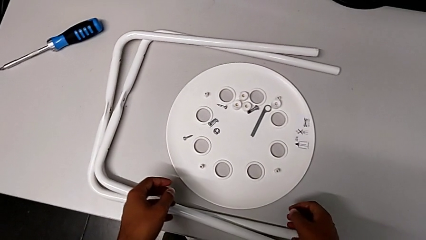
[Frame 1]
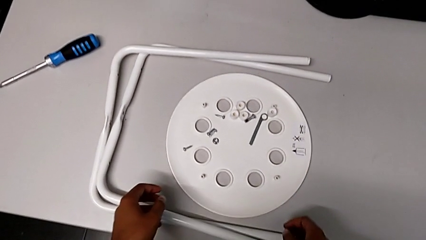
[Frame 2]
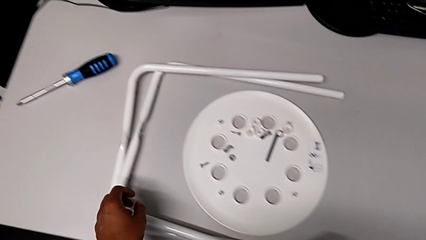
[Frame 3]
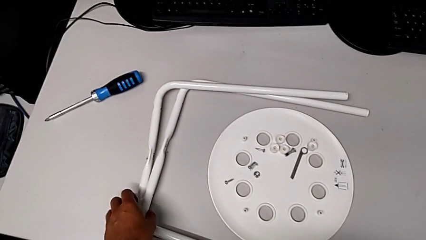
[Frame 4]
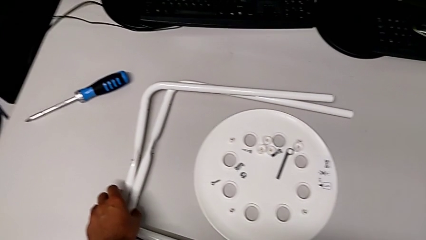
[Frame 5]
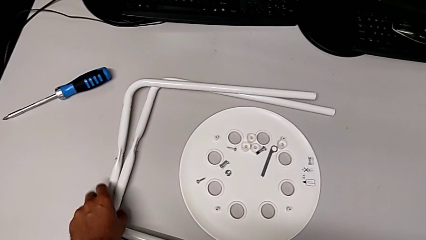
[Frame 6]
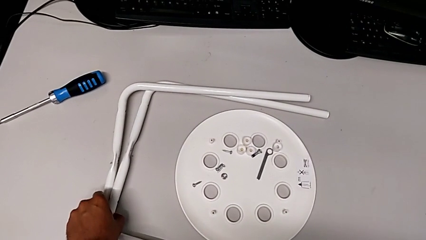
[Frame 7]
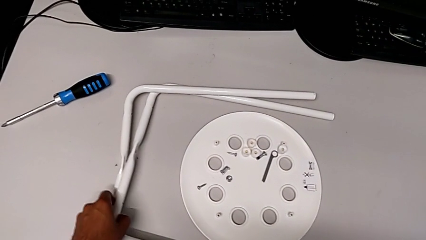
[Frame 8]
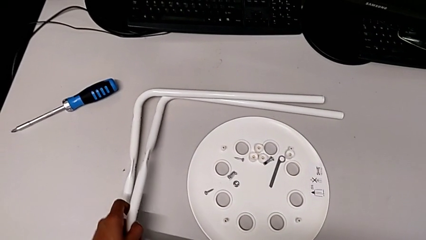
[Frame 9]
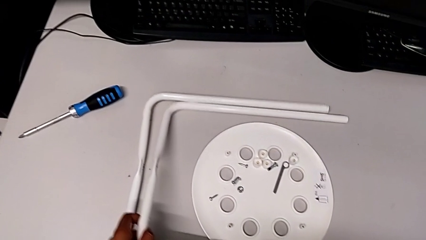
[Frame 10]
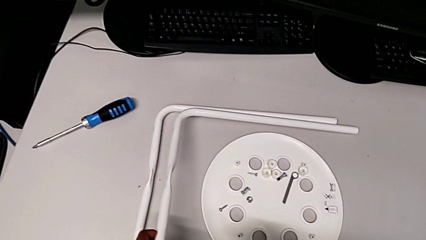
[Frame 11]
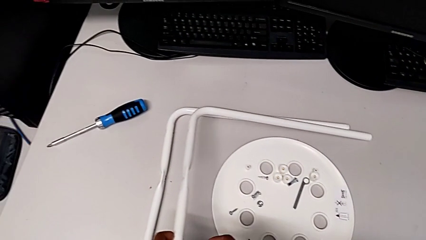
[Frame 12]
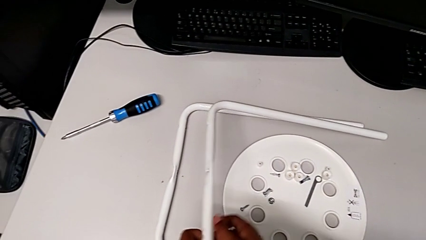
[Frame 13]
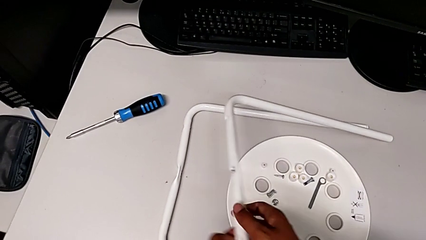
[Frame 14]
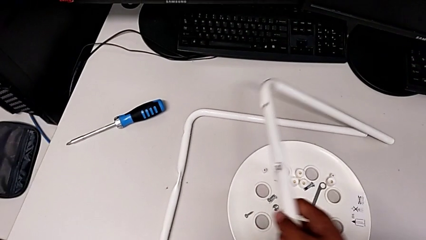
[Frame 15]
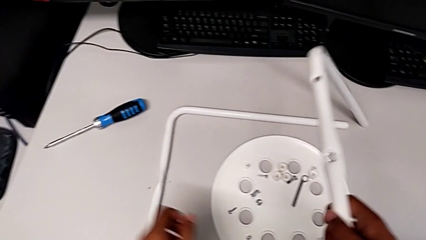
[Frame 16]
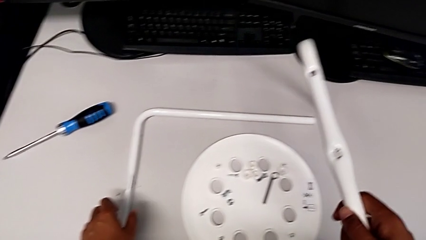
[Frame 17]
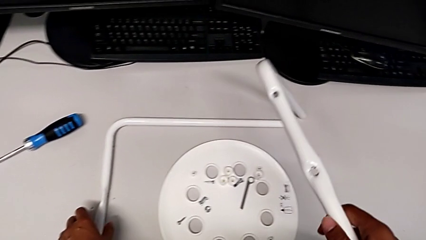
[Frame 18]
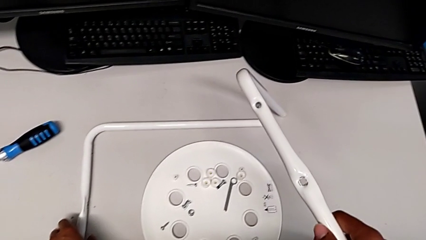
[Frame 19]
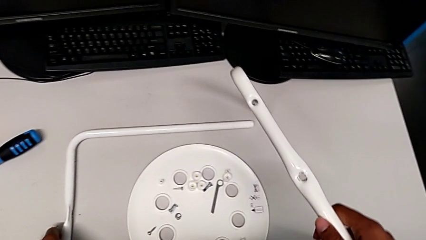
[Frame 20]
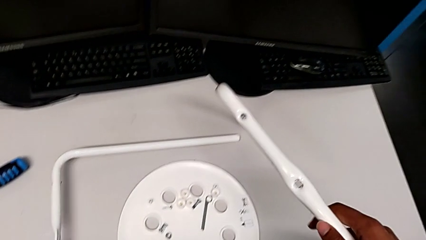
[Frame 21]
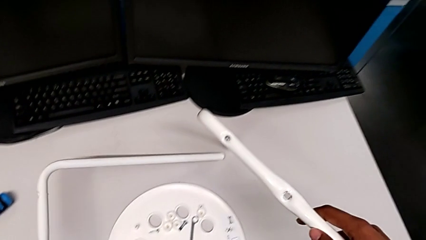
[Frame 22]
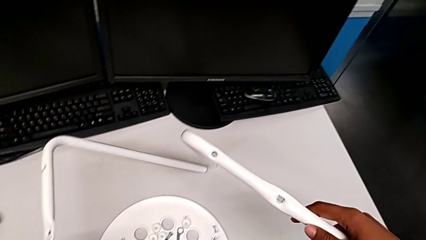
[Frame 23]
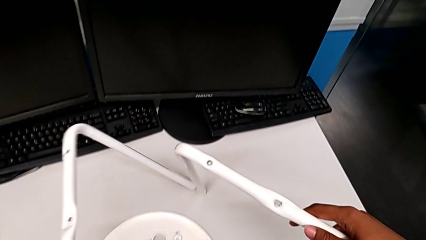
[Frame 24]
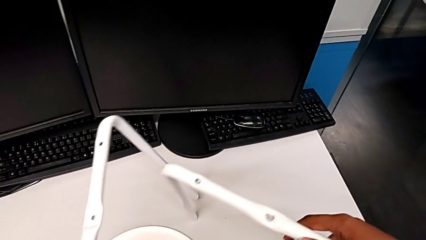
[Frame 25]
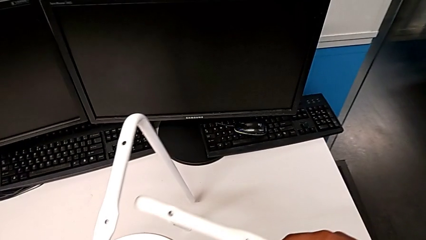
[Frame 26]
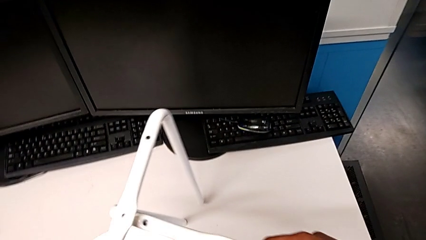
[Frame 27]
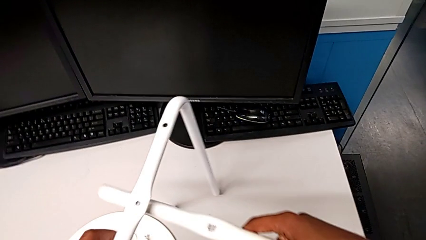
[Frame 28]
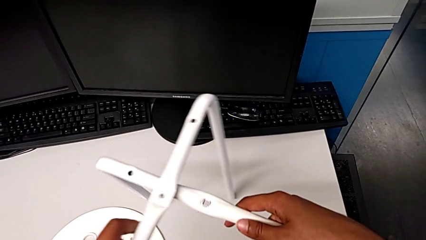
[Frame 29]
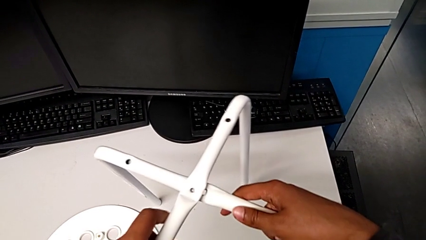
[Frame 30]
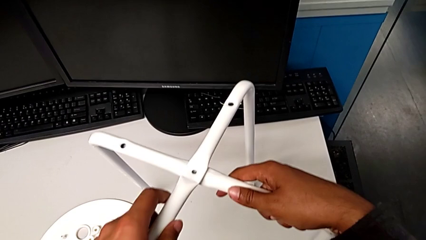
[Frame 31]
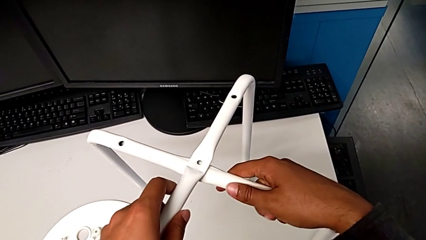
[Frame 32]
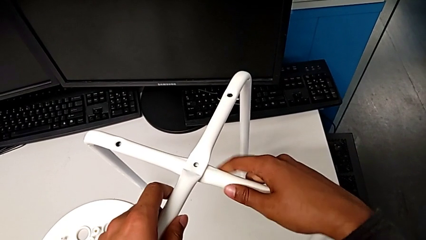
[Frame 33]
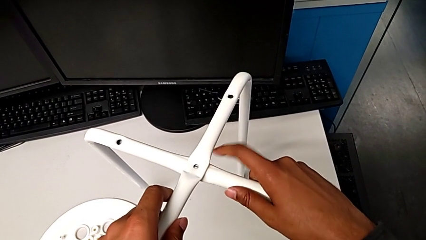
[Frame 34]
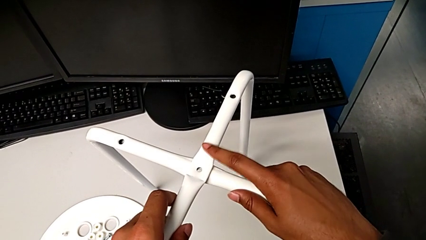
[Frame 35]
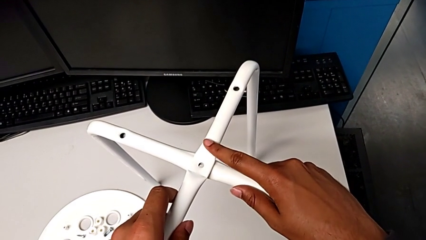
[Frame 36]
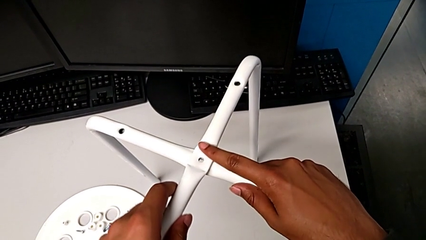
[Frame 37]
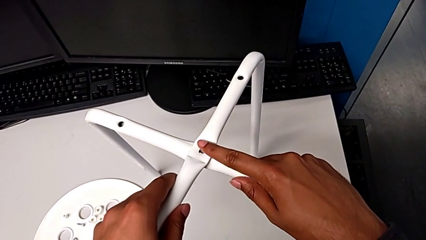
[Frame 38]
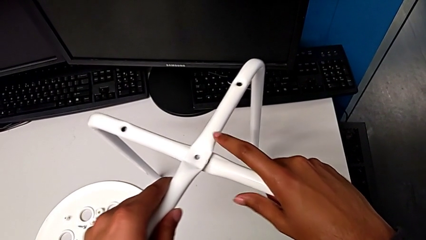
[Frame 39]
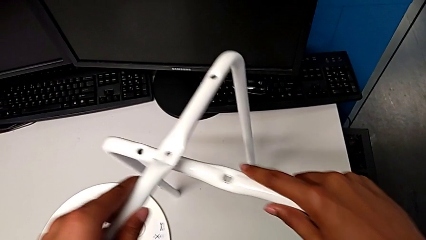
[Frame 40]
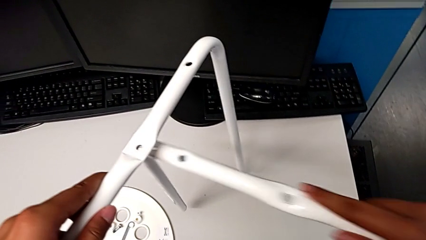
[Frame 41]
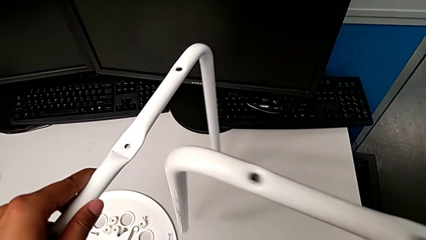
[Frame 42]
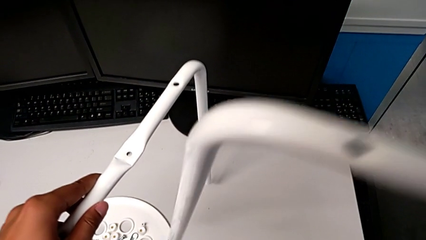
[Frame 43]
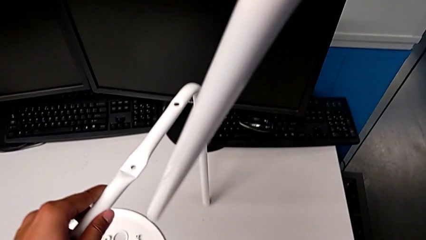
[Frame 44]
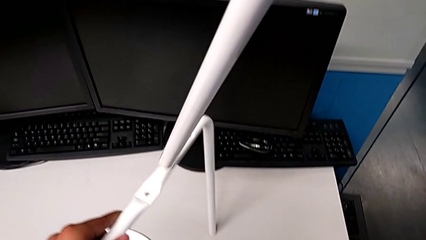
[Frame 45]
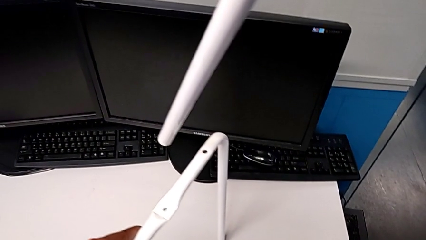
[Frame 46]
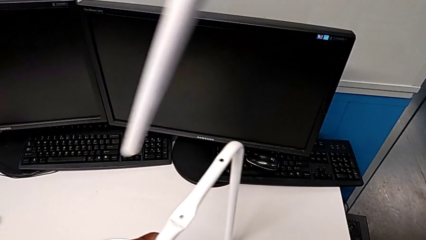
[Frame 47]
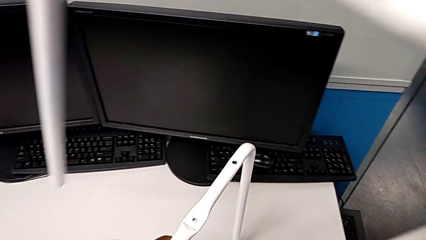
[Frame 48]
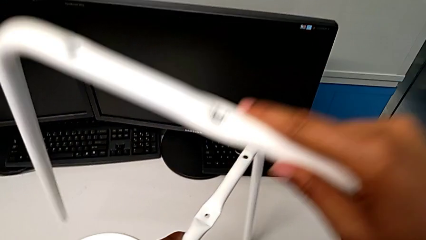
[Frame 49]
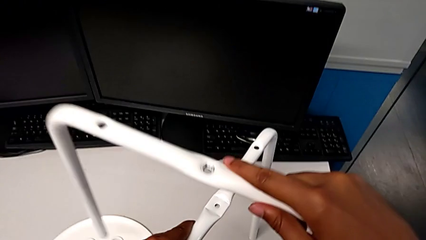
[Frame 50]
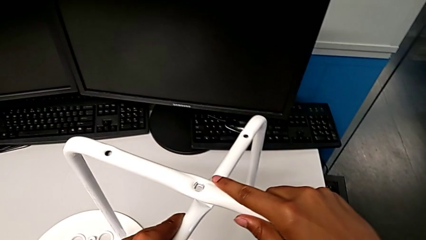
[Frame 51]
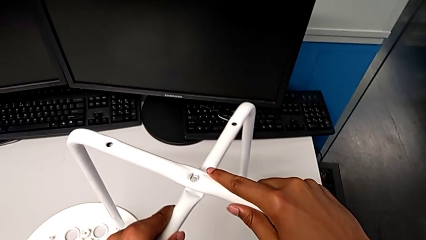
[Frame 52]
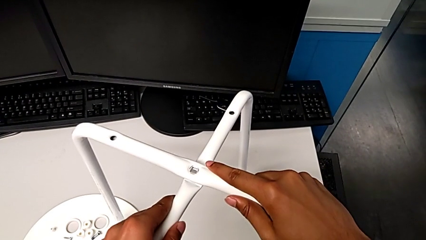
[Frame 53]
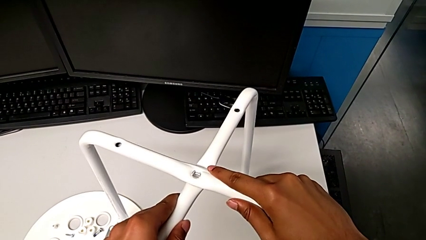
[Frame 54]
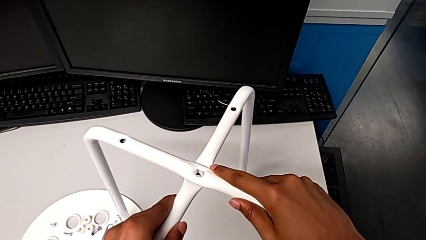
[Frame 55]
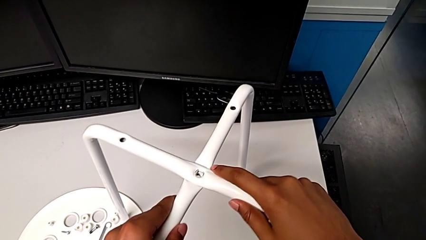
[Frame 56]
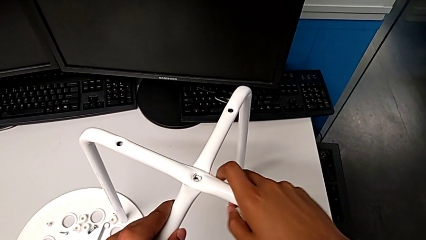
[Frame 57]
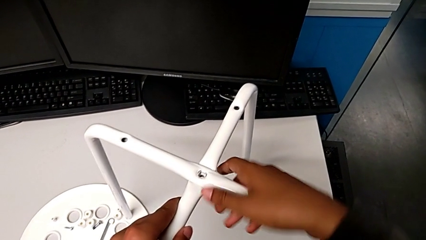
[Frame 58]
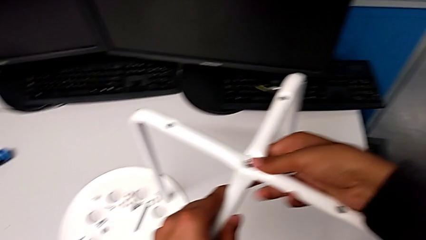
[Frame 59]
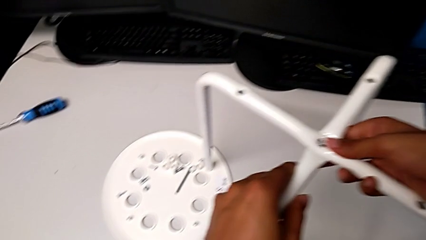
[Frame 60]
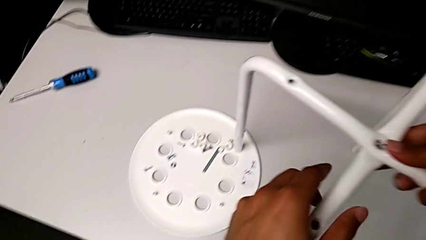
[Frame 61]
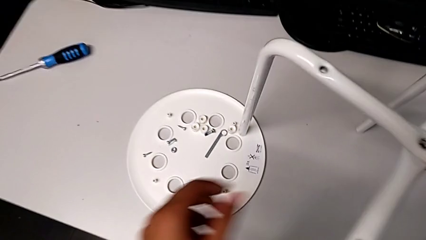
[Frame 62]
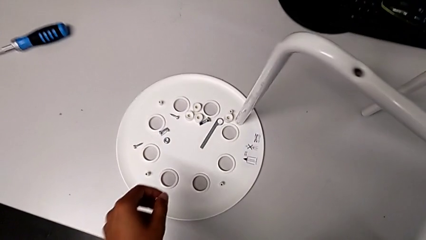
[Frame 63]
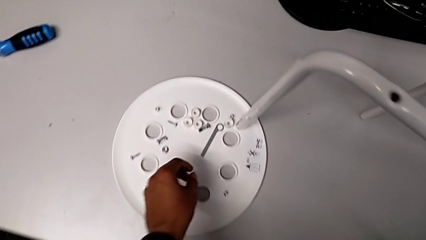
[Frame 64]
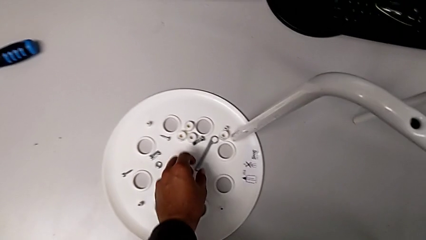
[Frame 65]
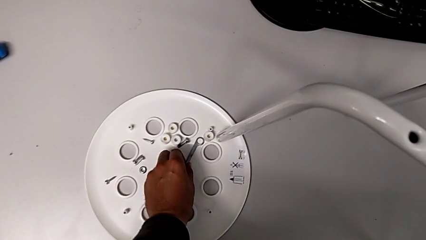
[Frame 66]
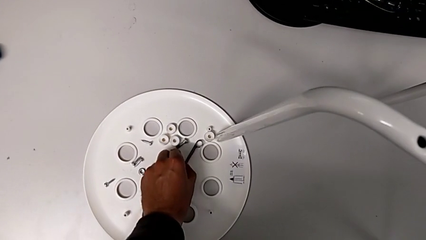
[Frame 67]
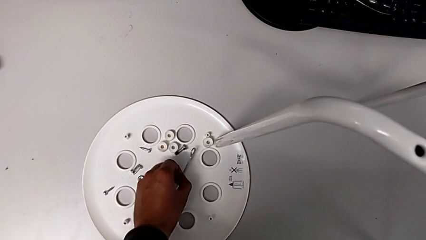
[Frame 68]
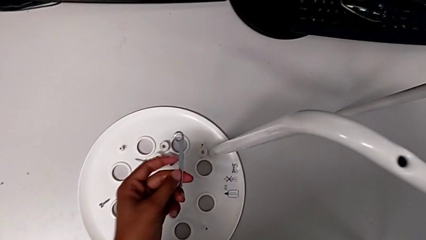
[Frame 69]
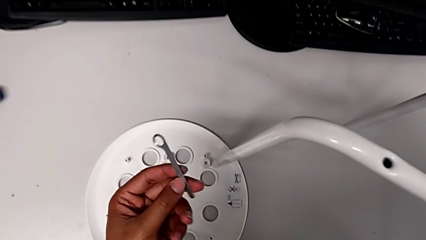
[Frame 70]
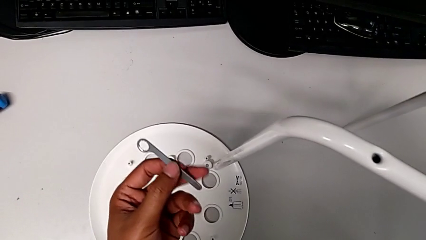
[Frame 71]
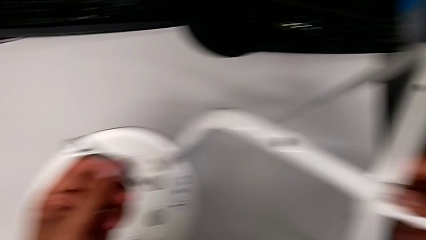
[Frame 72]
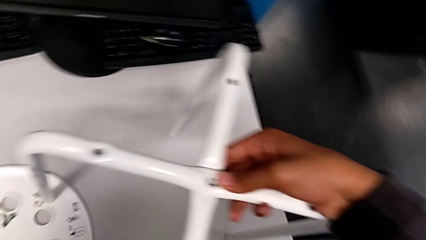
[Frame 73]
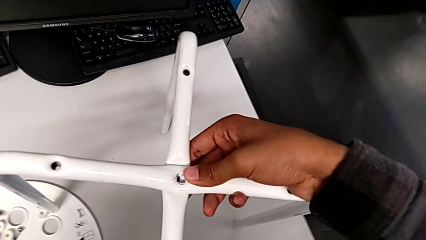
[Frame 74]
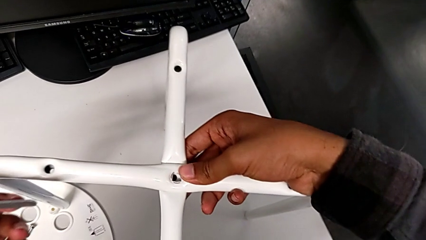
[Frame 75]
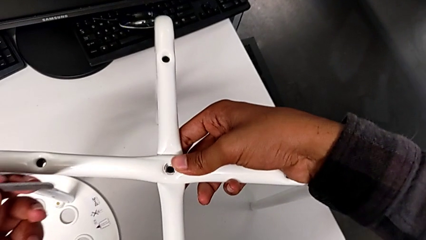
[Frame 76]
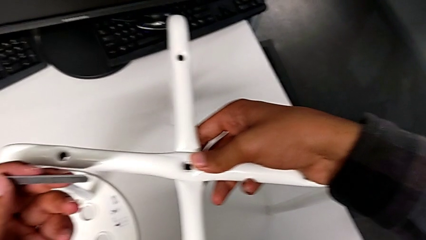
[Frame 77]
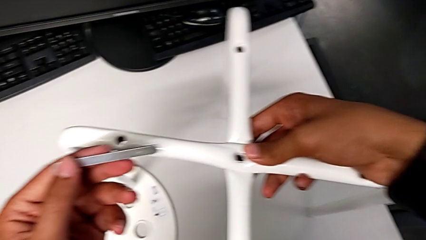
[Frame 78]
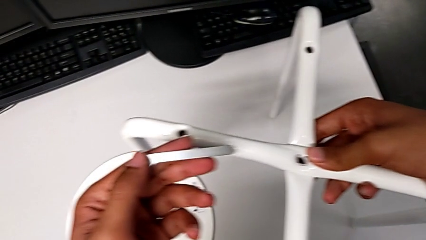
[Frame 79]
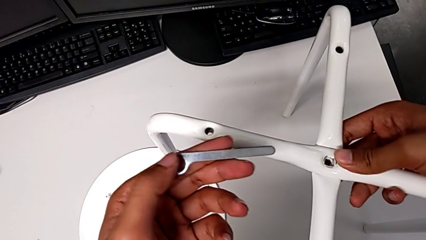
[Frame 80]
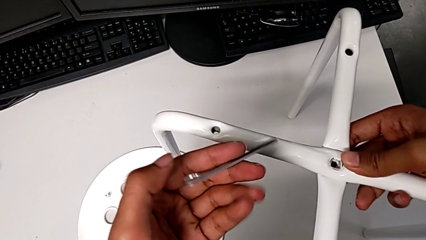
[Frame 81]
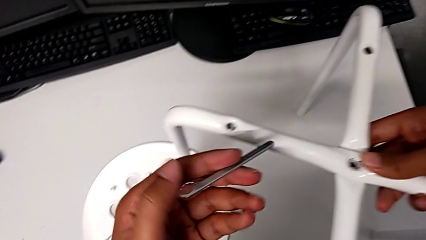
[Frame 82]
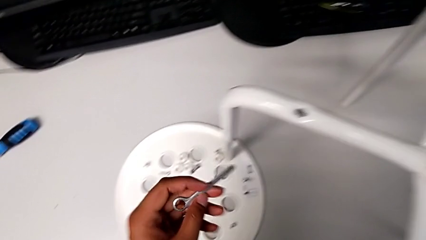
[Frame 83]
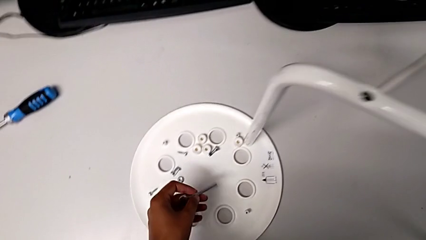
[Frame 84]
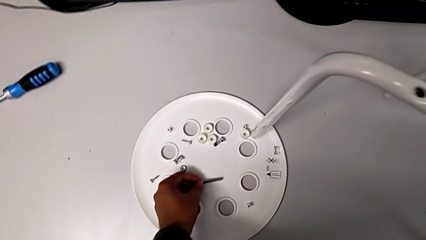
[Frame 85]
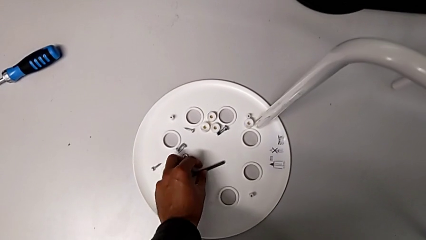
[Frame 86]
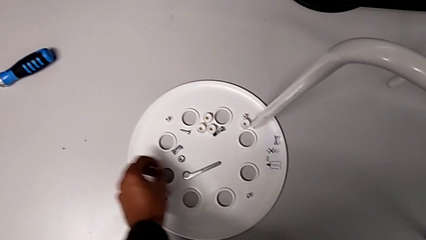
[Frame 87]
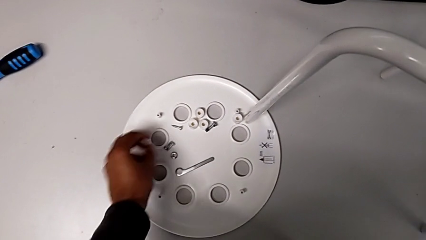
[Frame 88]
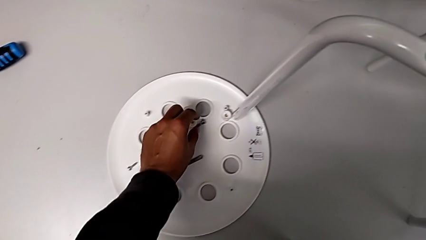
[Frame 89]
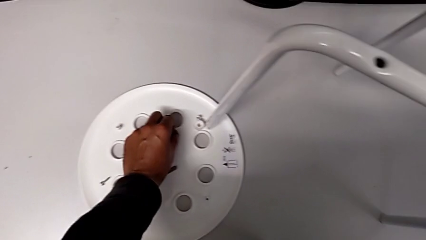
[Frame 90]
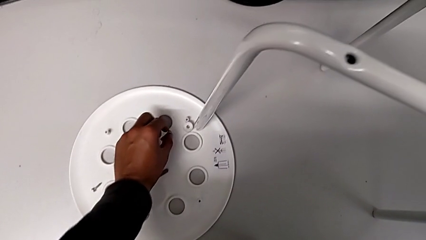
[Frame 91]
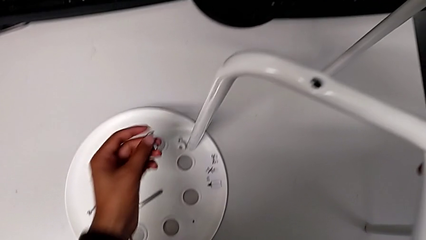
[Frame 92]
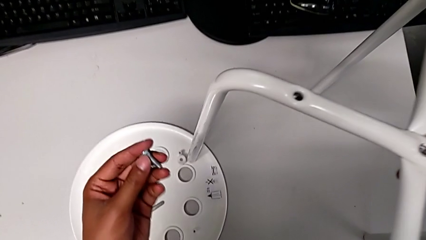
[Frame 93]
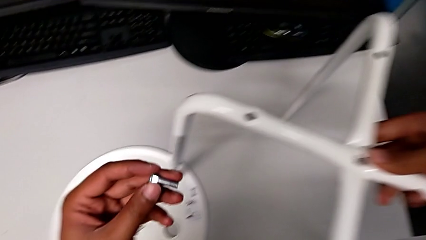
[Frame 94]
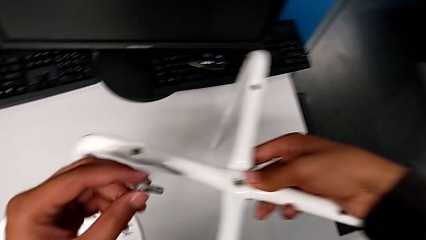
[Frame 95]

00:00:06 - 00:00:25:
The camera wearer is assembling the legs of the stool. They grab the leg twice, align the leg, wrongly withdraw it, align it, grab the hexagonal wrench, lift it, place it and grab the bolt.
